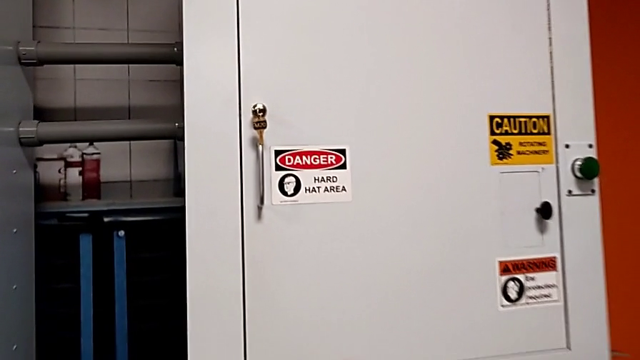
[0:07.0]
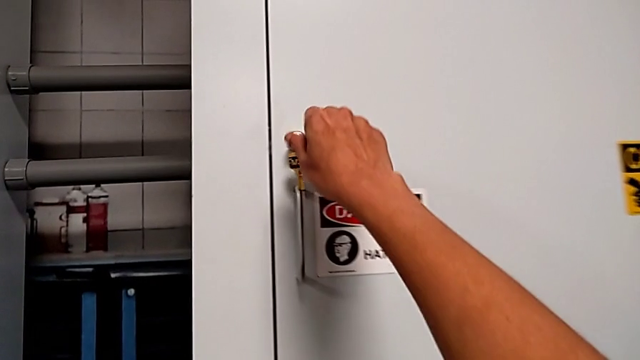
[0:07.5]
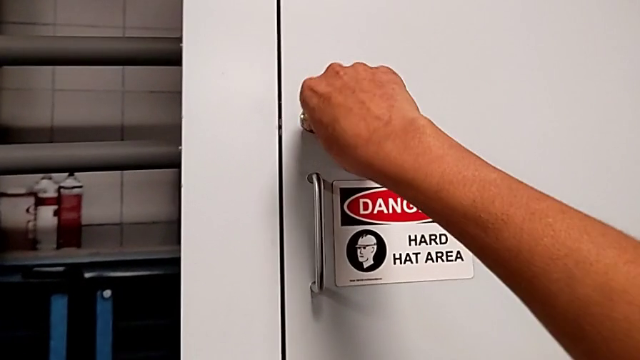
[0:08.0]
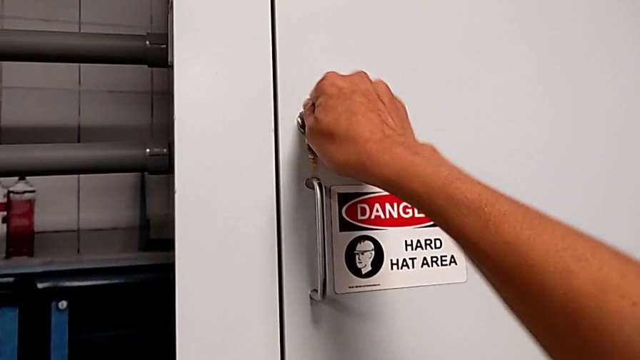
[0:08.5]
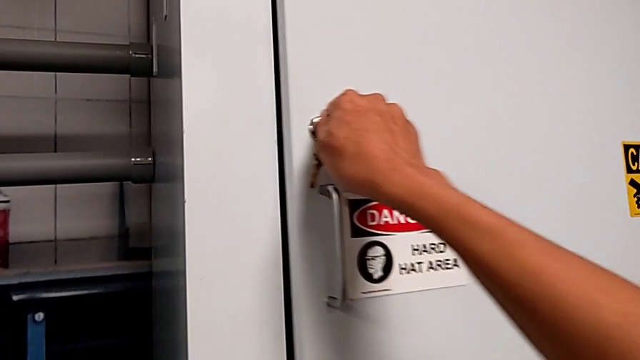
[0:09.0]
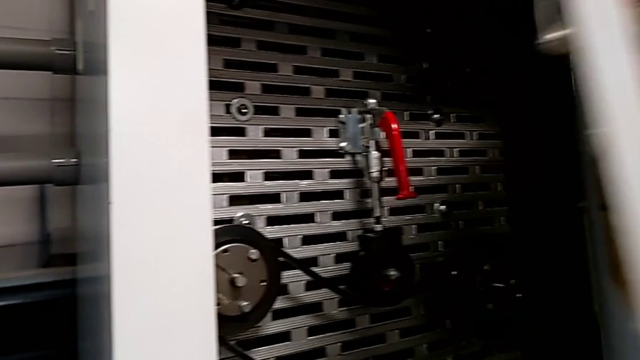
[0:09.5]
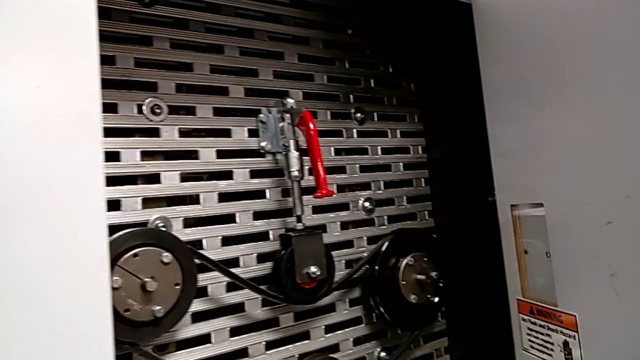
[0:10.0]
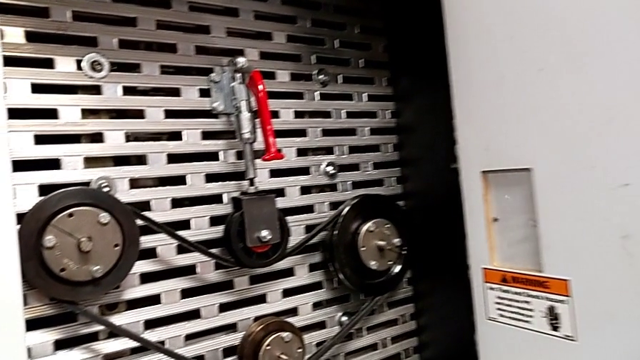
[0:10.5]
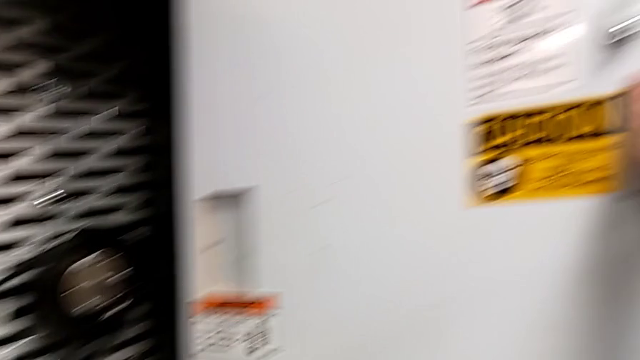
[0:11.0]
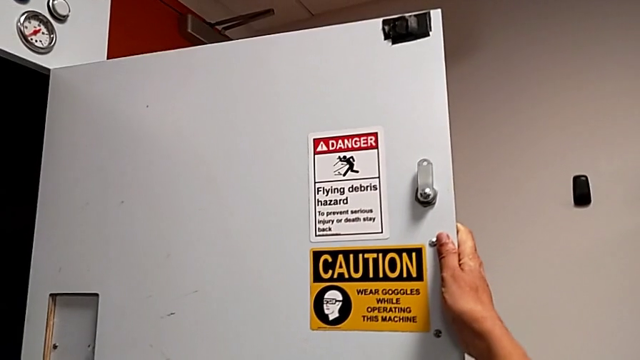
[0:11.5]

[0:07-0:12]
The camera wearer opens the front_panel_door. They unlock the front panel door and open it.

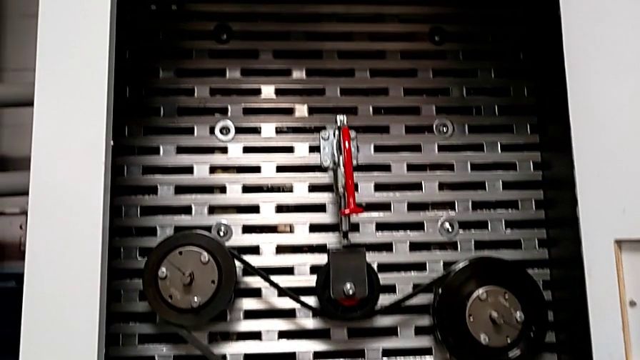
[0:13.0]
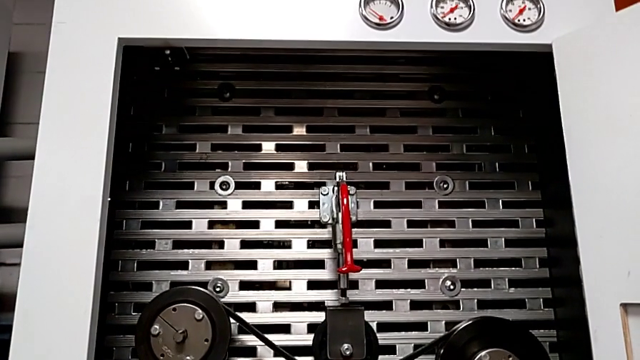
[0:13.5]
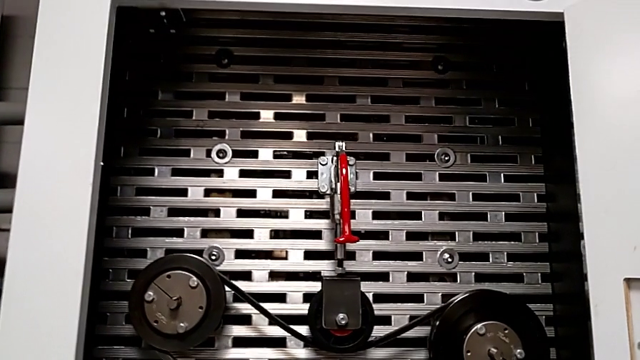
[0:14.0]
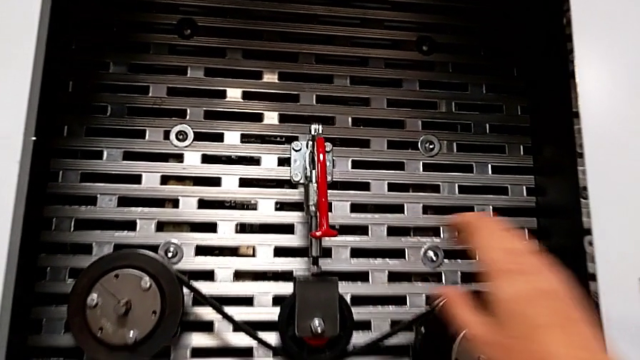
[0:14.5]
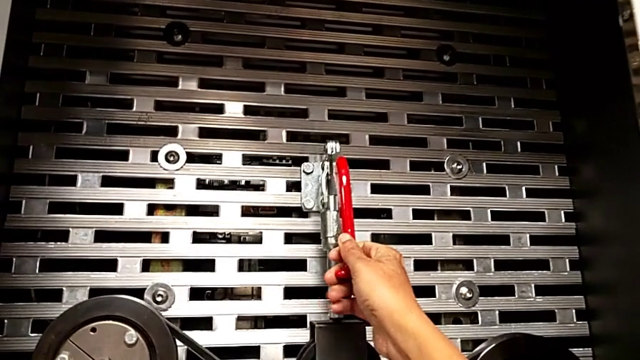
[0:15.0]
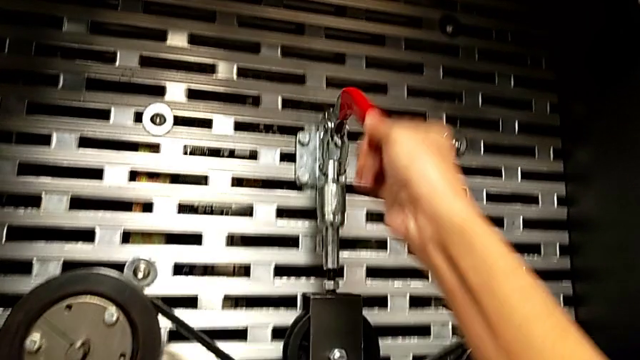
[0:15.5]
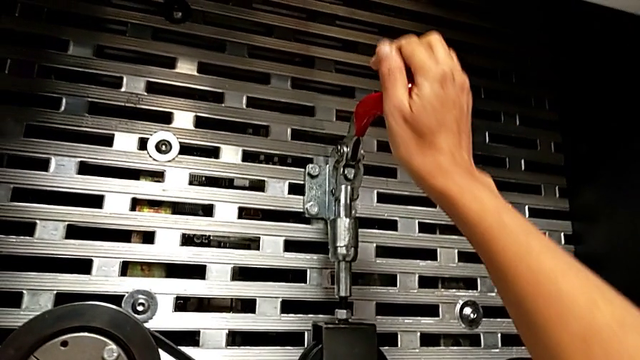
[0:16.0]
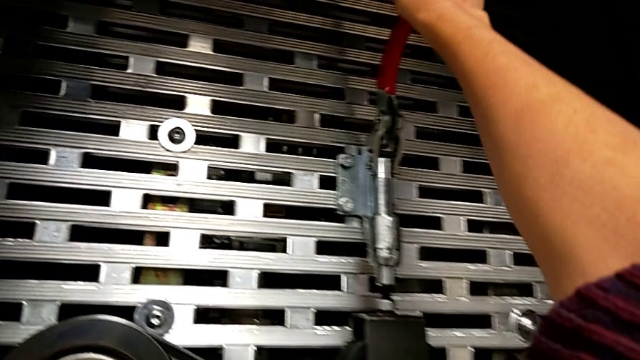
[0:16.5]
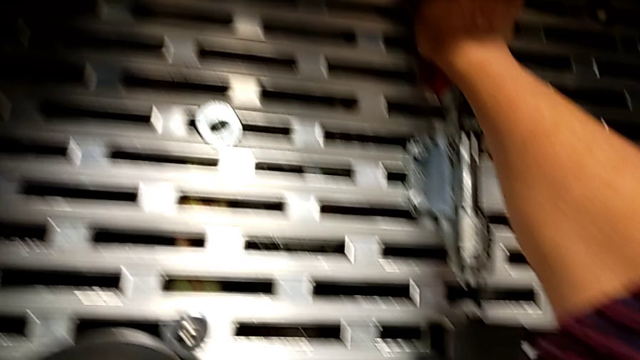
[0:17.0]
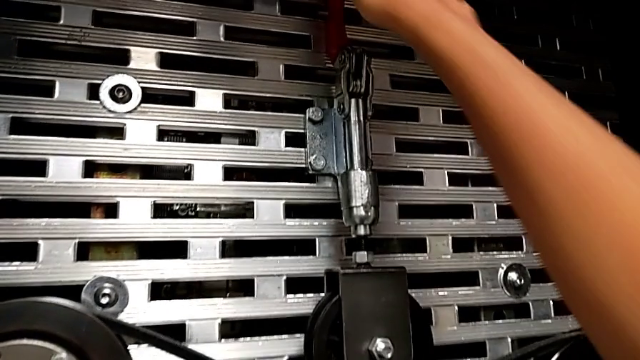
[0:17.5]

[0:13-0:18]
The camera wearer pulls up the lever. They approach the red lever and pull it.

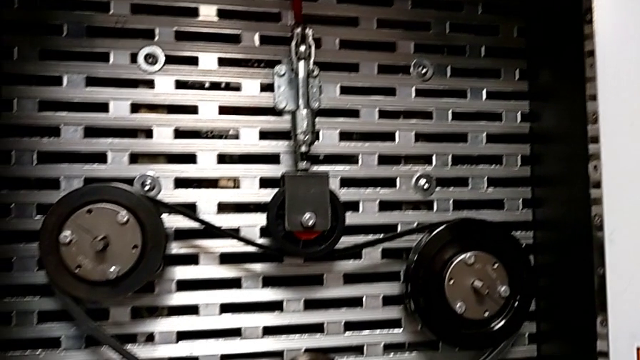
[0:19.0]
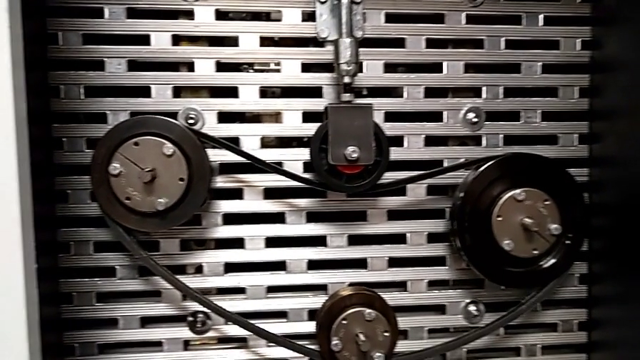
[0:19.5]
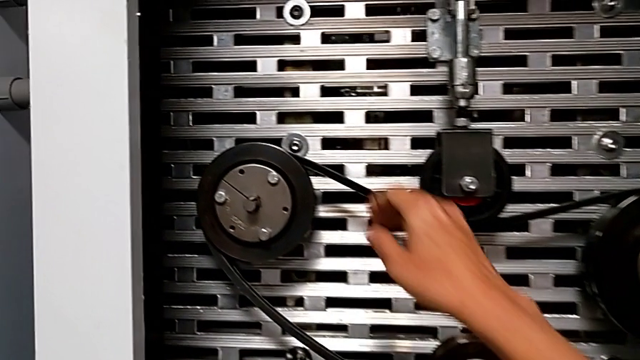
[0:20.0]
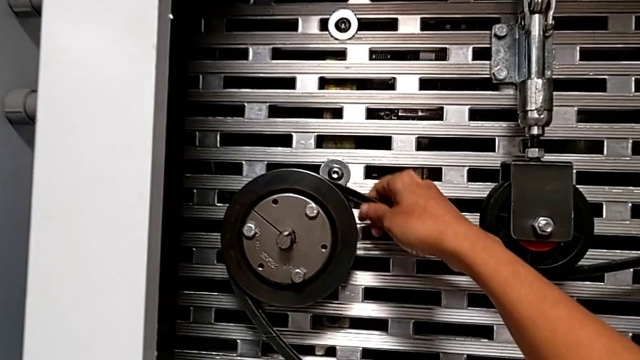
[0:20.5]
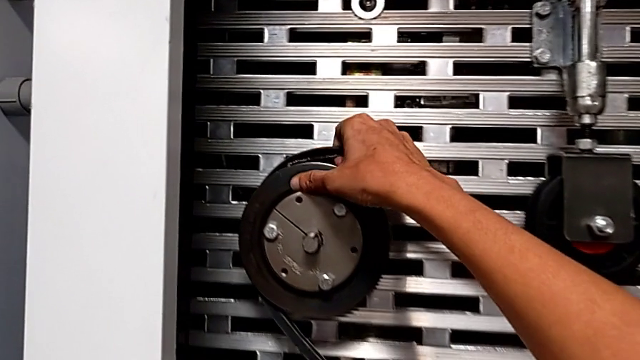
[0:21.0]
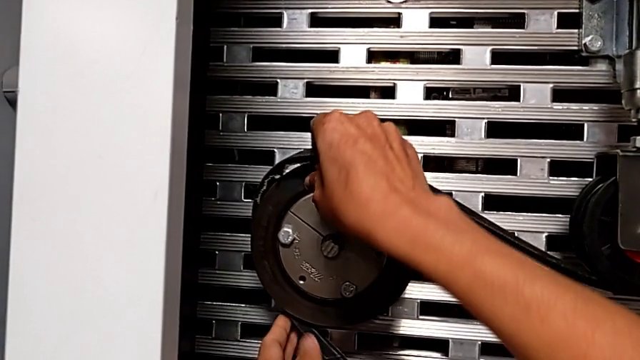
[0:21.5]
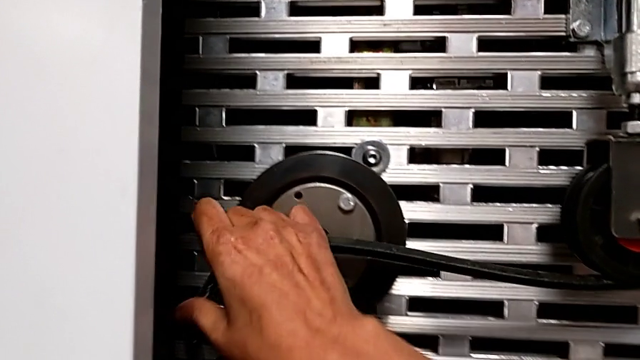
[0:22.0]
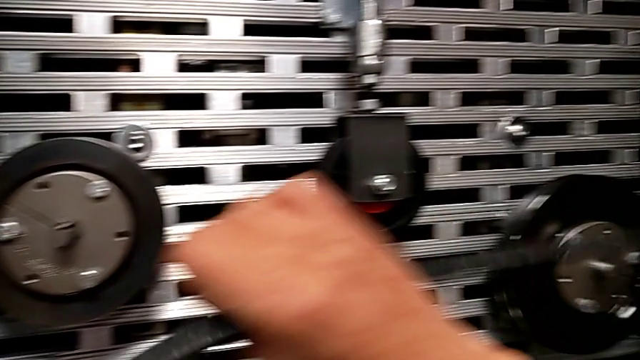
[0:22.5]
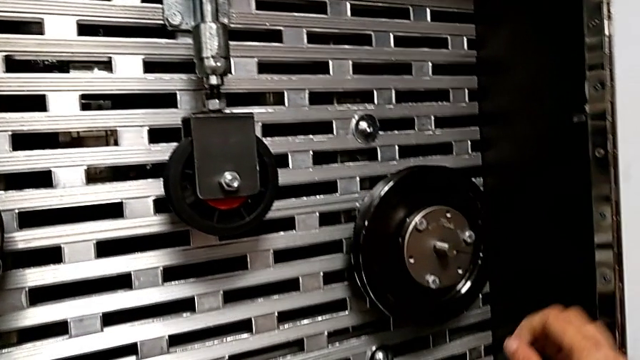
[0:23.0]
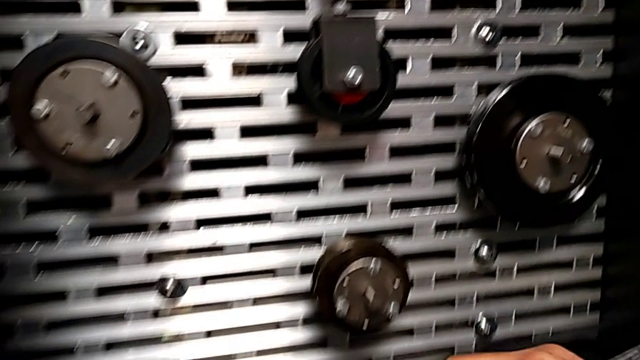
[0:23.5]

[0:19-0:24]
The camera wearer removes the belt that is damaged. They withdraw the damaged belt.

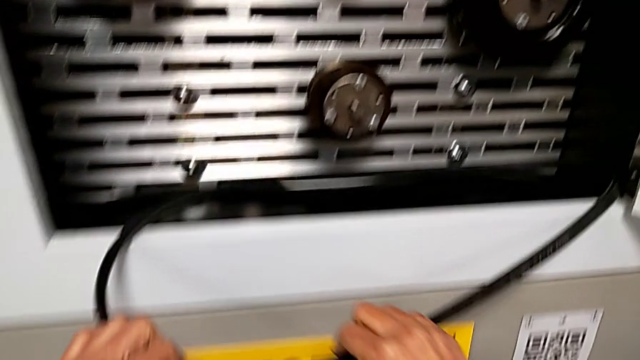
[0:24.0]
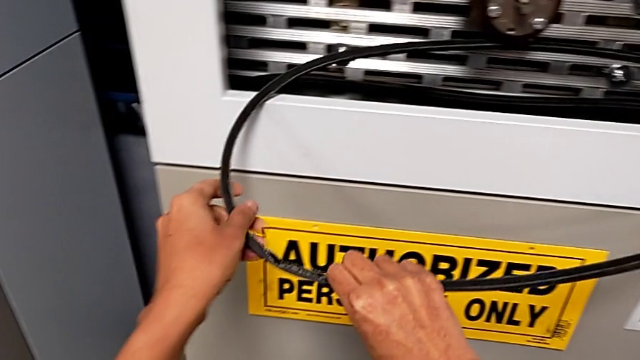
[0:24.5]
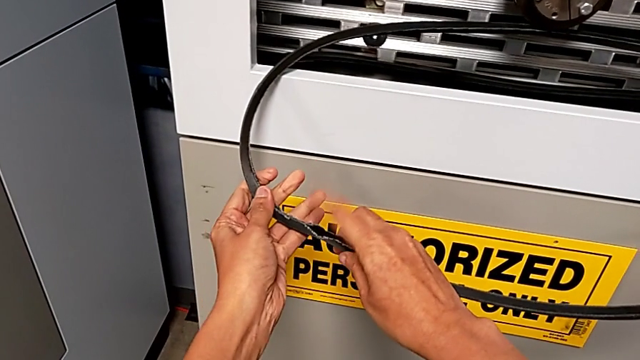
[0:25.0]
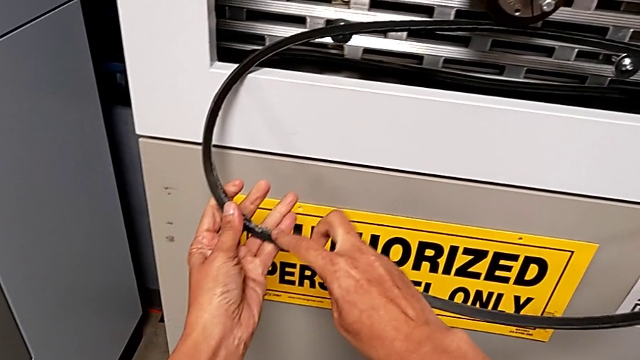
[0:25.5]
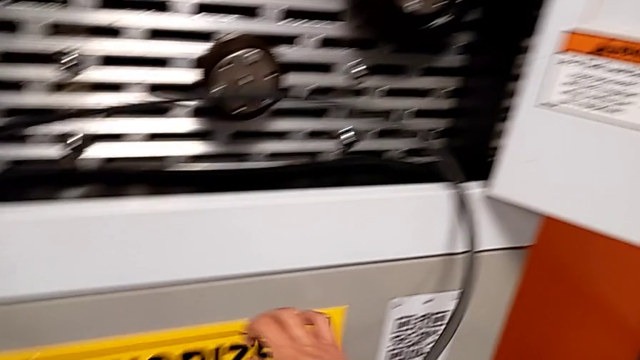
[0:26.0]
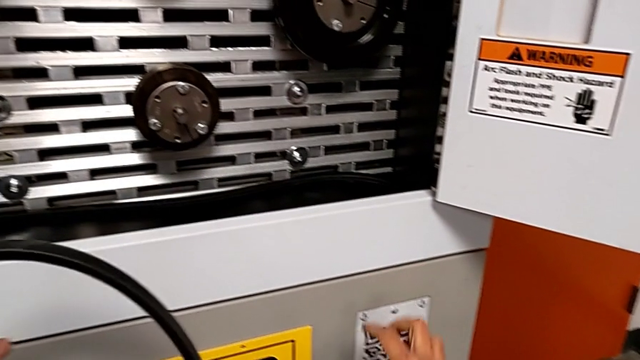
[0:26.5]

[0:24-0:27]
The camera wearer inspects the belt that is damaged. They inspect the damaged belt.

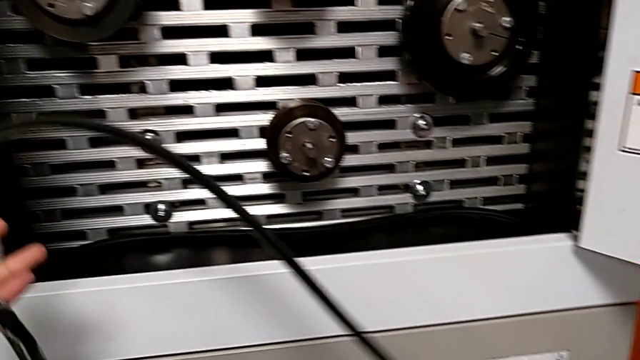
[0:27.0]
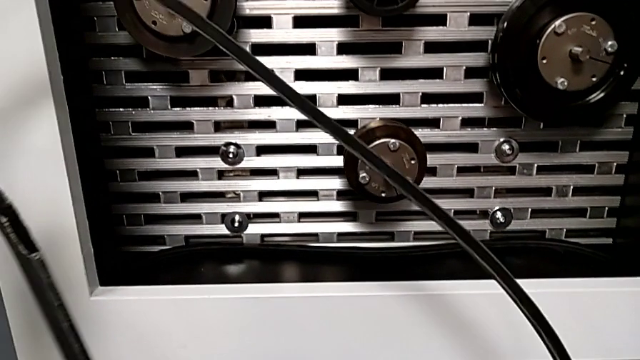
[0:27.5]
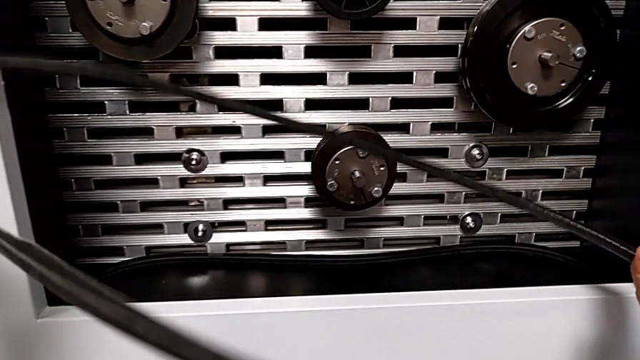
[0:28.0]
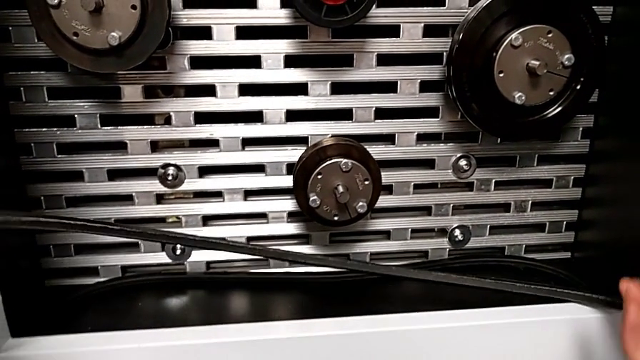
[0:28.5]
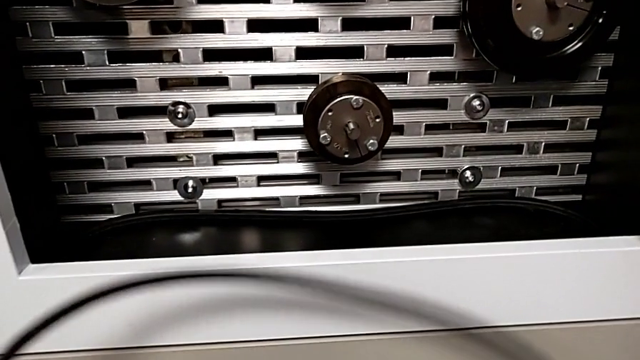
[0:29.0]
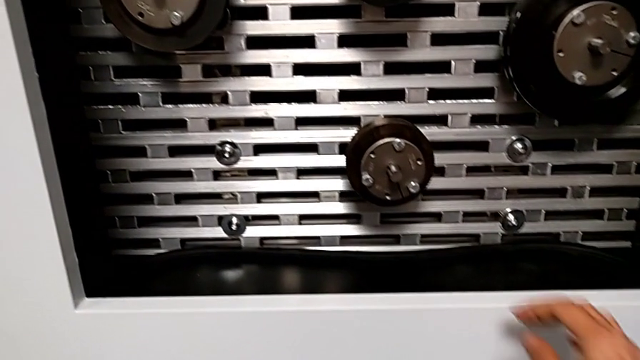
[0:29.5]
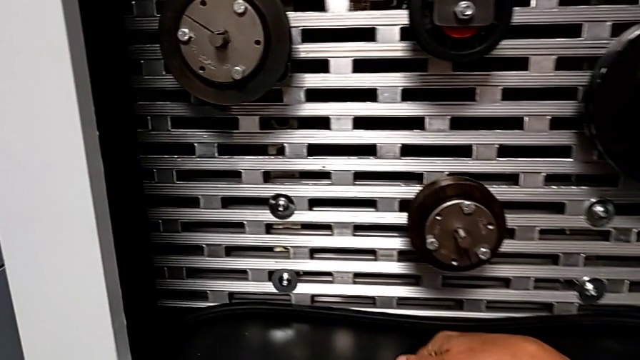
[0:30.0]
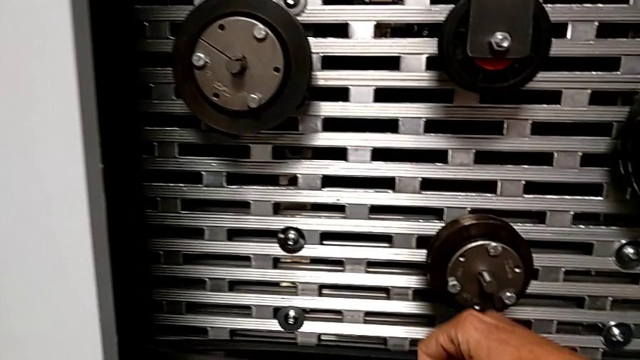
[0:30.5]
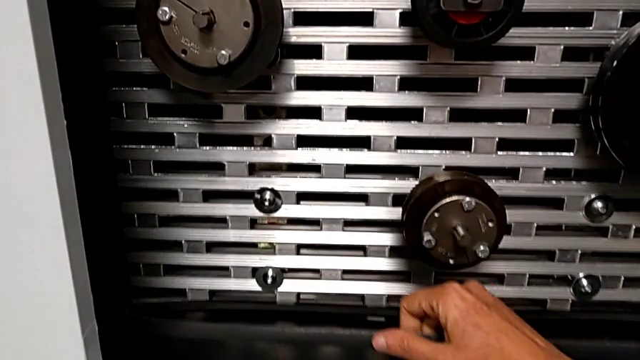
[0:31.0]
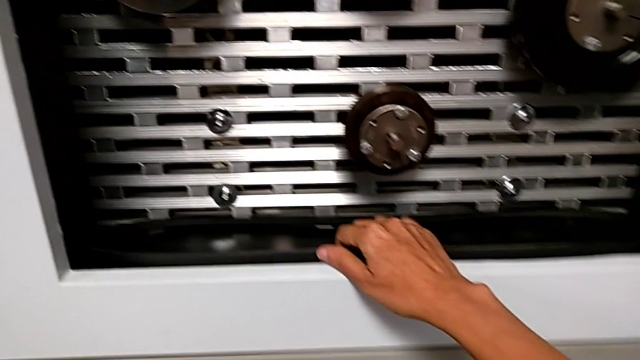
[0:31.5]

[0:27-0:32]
The camera wearer is discarding the belt. They grab the damaged belt and begin to grab the replacement belt with the right hand.
